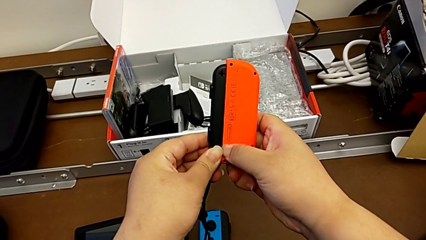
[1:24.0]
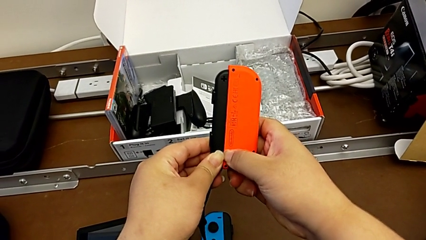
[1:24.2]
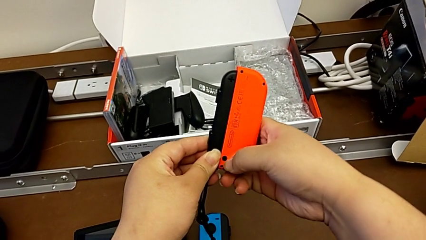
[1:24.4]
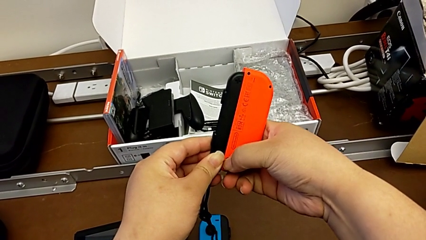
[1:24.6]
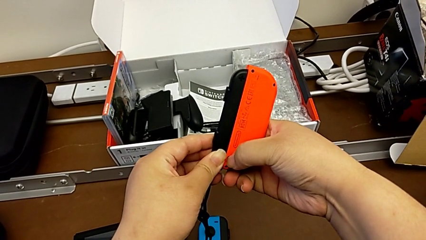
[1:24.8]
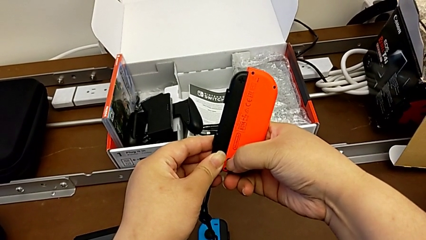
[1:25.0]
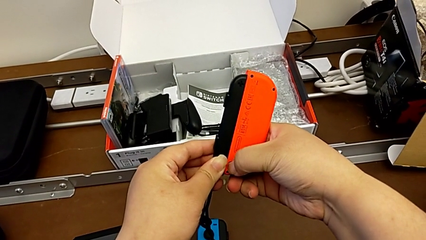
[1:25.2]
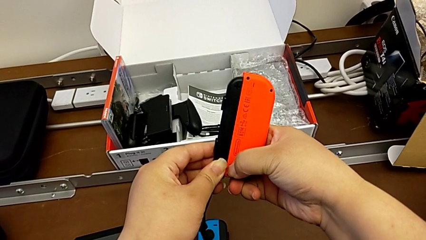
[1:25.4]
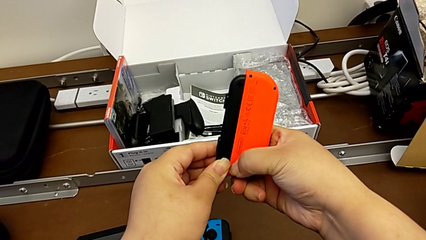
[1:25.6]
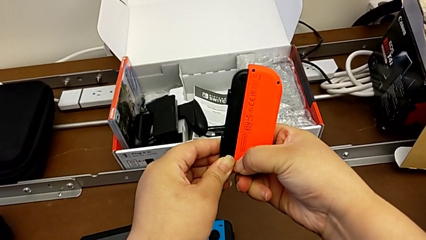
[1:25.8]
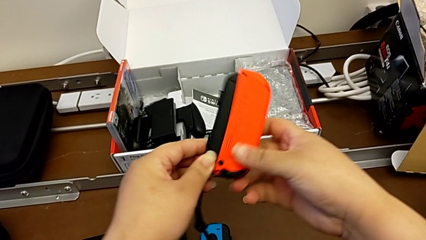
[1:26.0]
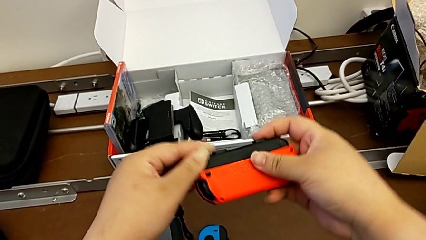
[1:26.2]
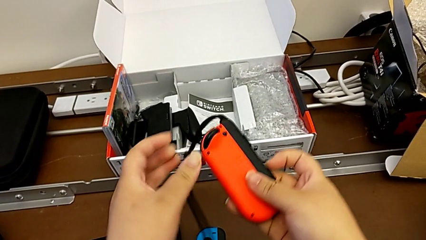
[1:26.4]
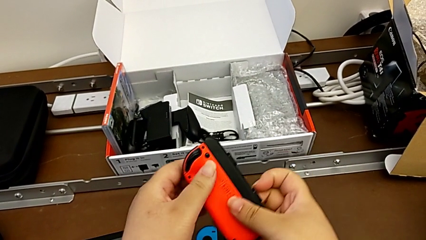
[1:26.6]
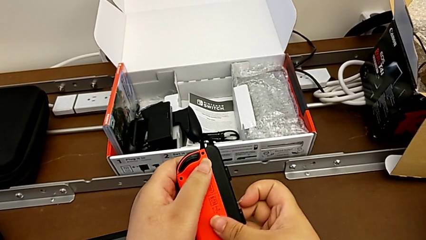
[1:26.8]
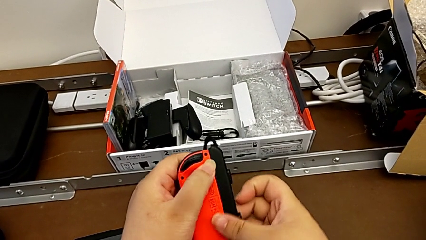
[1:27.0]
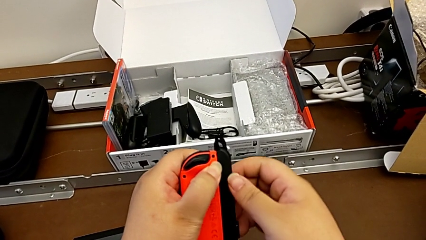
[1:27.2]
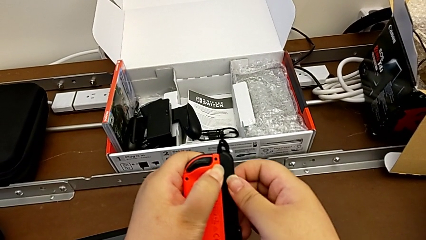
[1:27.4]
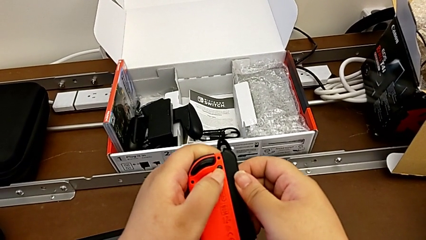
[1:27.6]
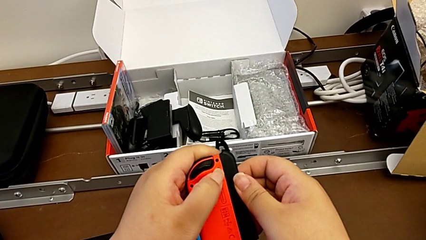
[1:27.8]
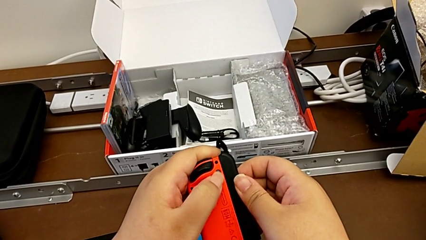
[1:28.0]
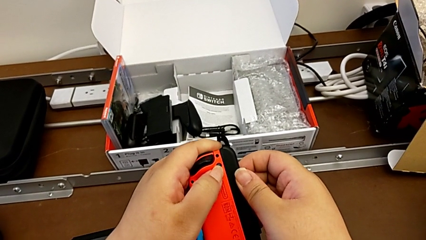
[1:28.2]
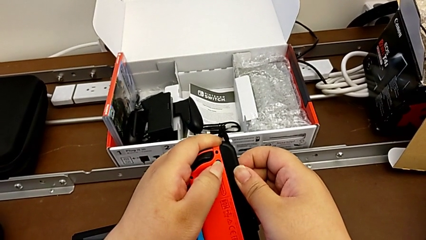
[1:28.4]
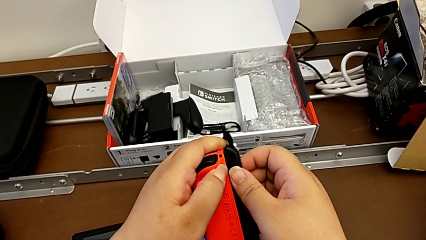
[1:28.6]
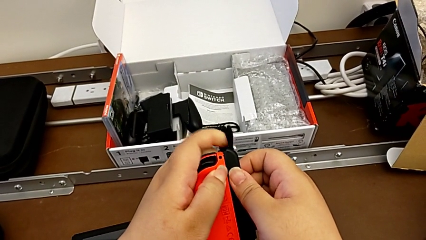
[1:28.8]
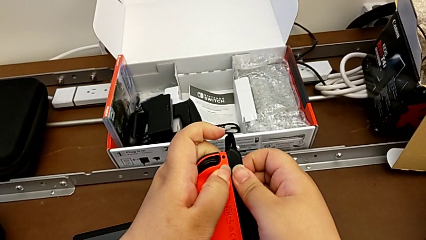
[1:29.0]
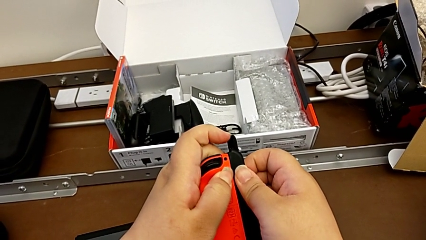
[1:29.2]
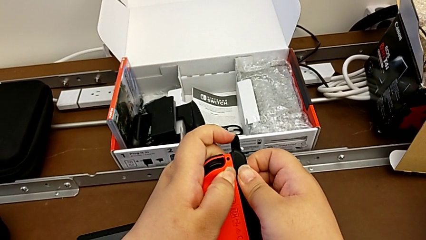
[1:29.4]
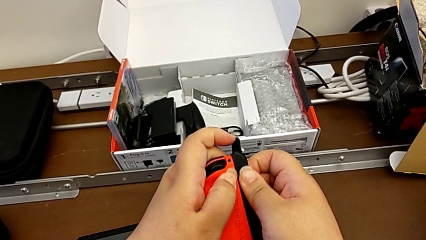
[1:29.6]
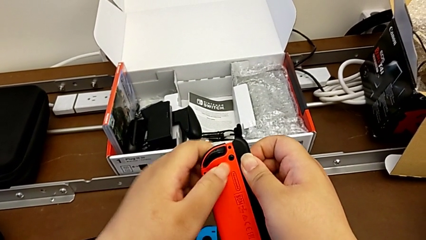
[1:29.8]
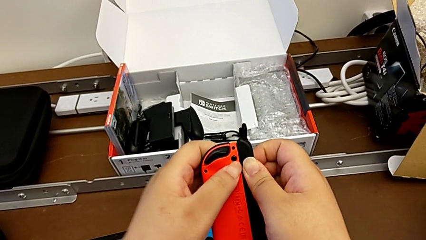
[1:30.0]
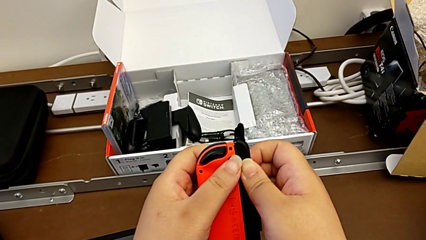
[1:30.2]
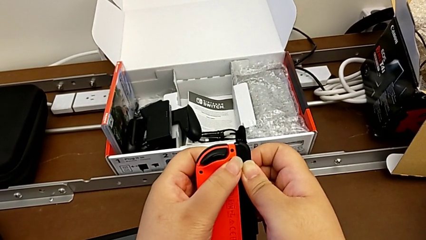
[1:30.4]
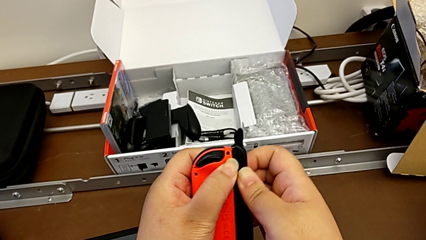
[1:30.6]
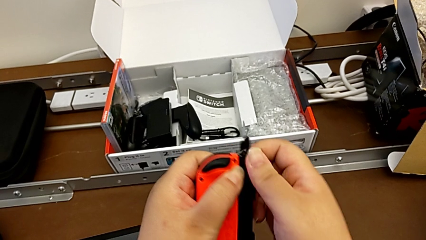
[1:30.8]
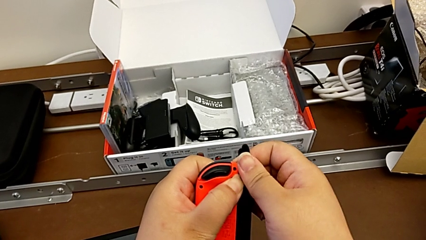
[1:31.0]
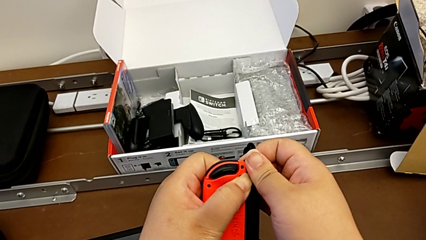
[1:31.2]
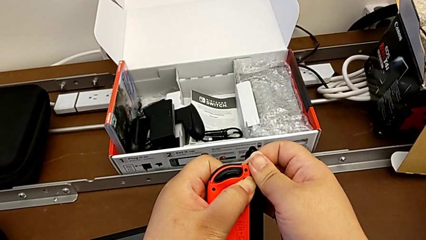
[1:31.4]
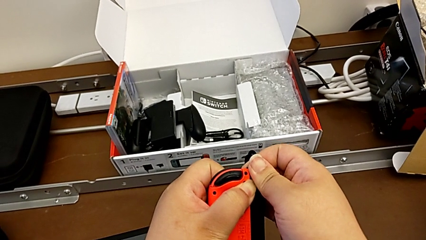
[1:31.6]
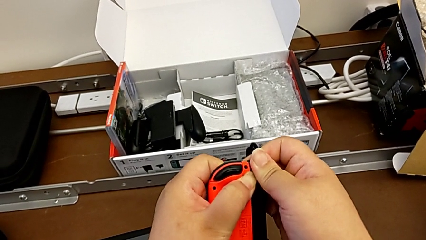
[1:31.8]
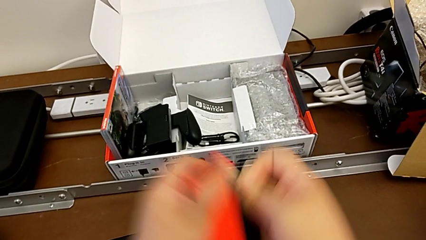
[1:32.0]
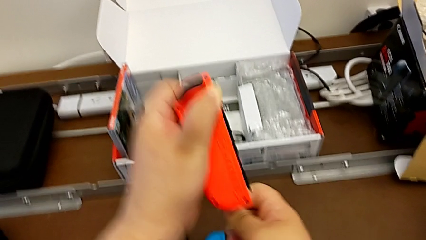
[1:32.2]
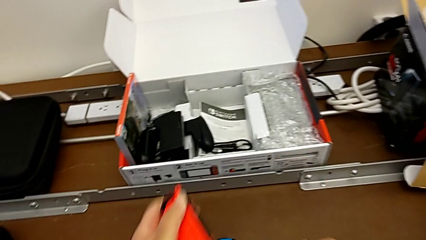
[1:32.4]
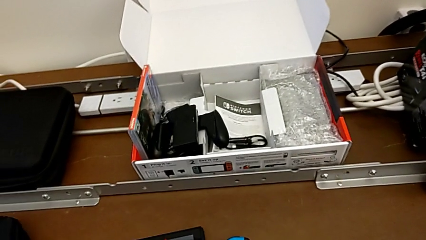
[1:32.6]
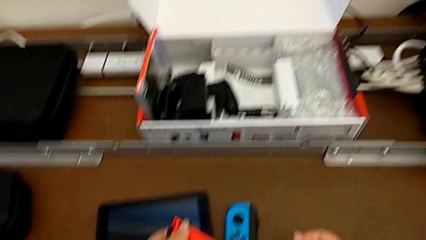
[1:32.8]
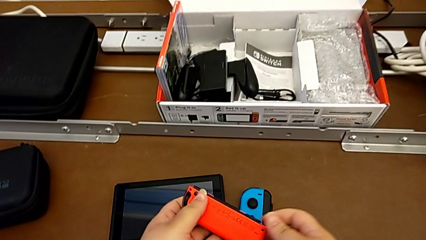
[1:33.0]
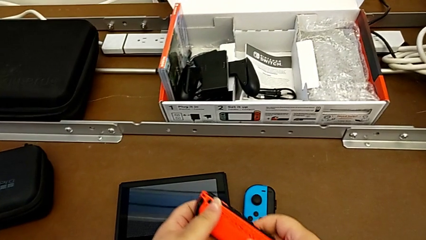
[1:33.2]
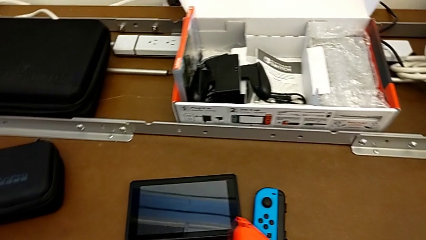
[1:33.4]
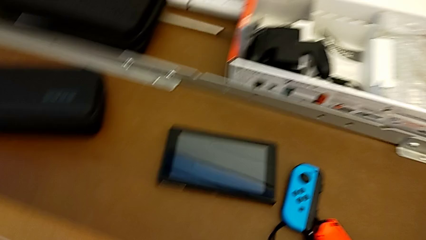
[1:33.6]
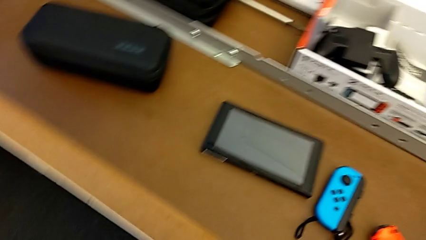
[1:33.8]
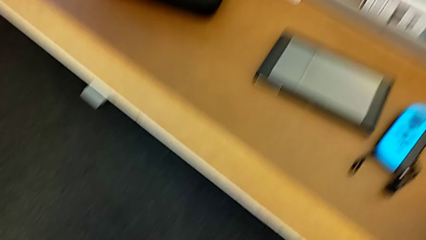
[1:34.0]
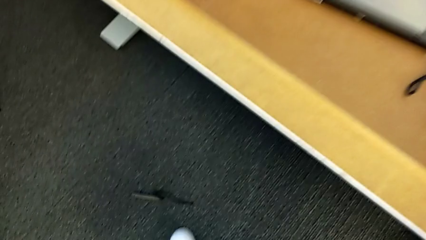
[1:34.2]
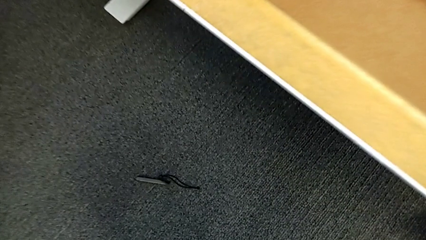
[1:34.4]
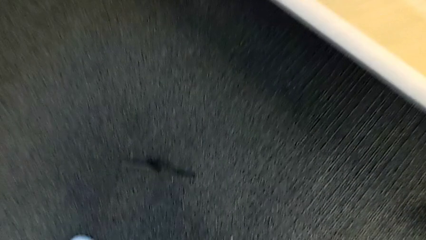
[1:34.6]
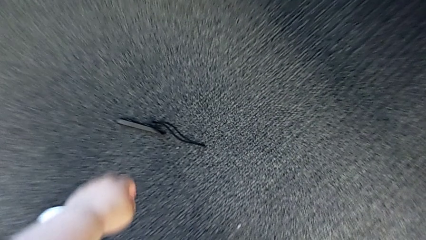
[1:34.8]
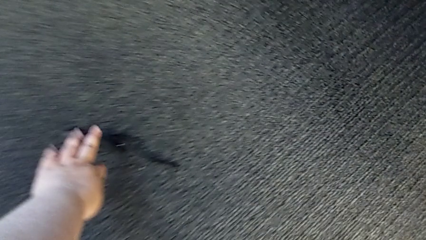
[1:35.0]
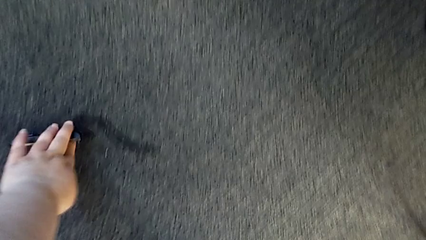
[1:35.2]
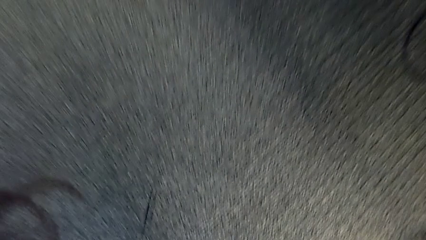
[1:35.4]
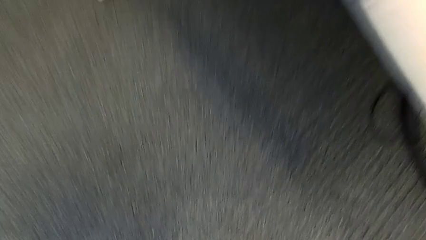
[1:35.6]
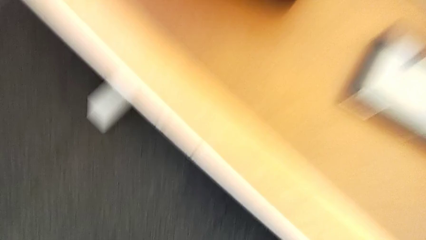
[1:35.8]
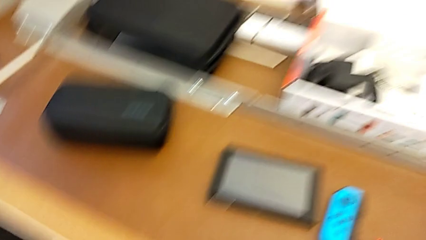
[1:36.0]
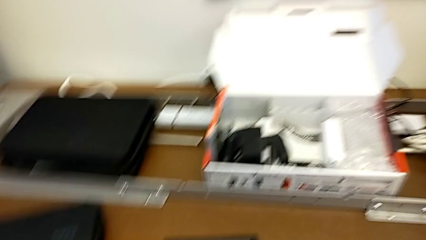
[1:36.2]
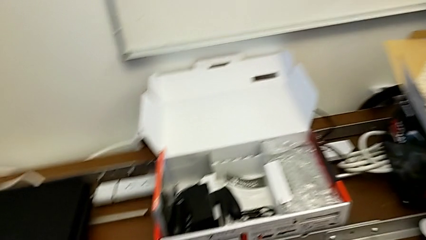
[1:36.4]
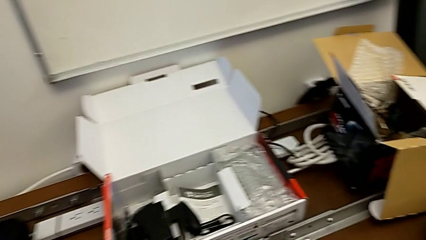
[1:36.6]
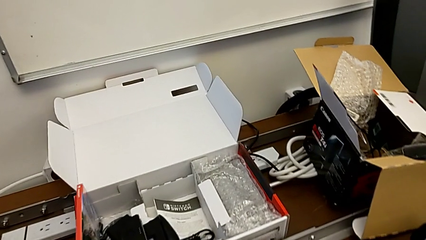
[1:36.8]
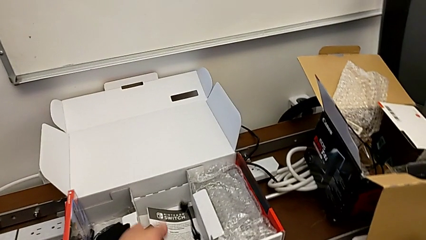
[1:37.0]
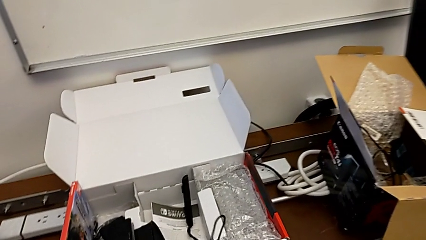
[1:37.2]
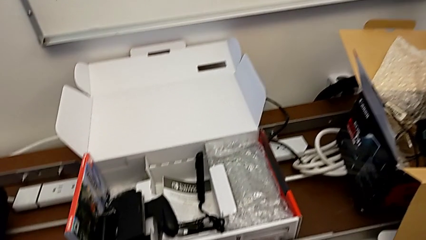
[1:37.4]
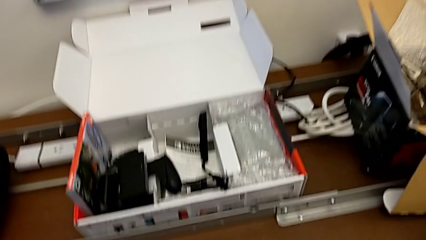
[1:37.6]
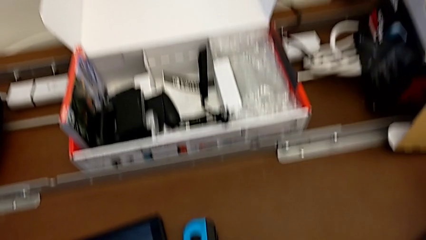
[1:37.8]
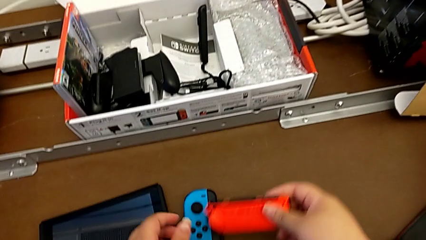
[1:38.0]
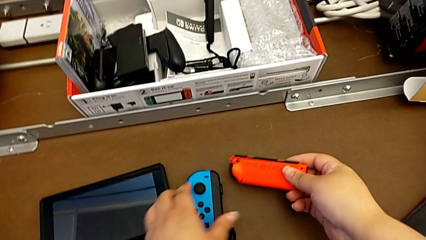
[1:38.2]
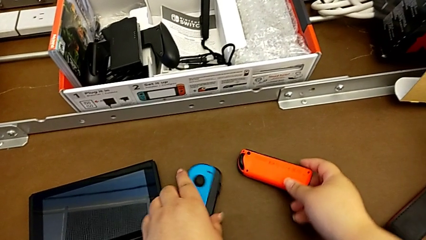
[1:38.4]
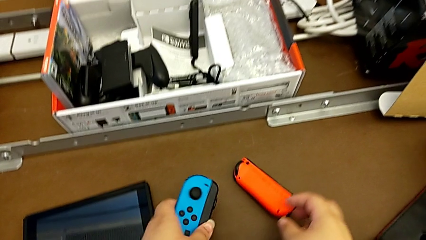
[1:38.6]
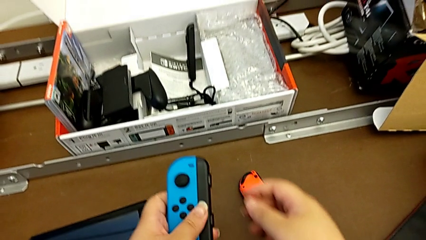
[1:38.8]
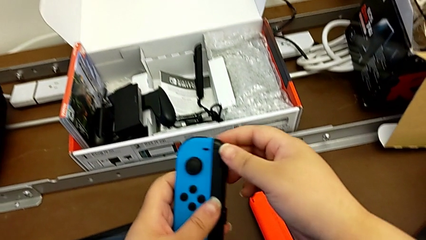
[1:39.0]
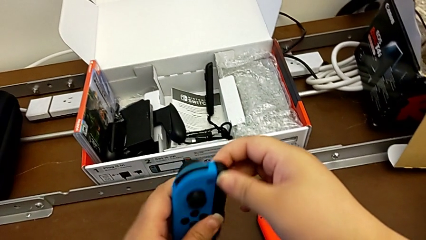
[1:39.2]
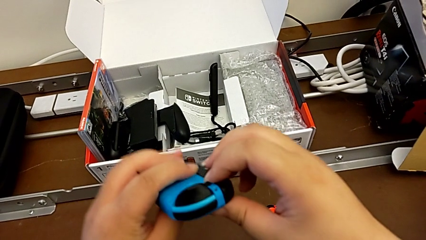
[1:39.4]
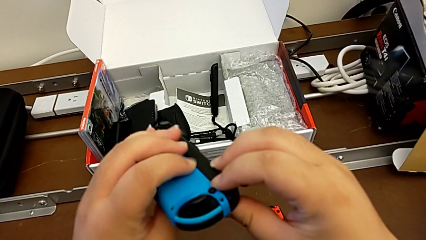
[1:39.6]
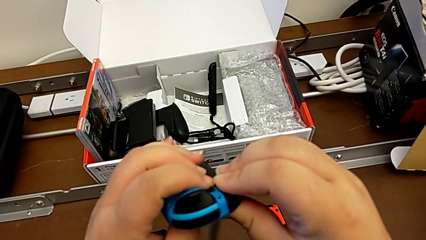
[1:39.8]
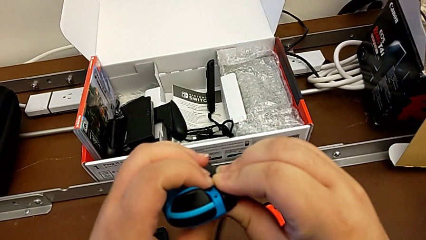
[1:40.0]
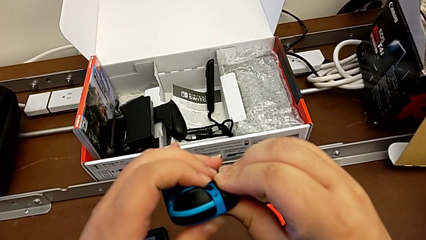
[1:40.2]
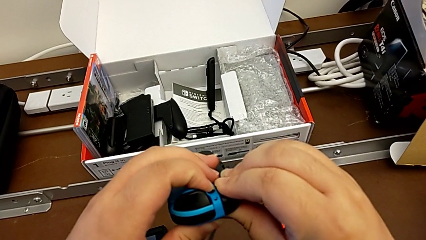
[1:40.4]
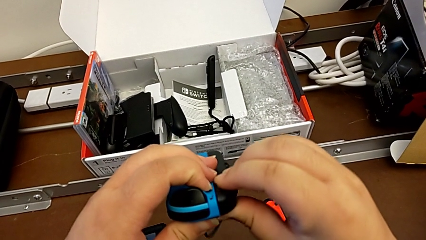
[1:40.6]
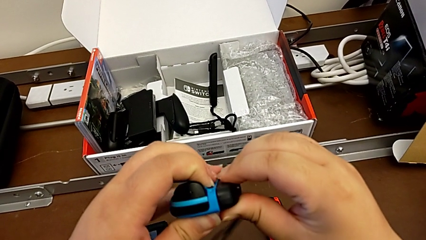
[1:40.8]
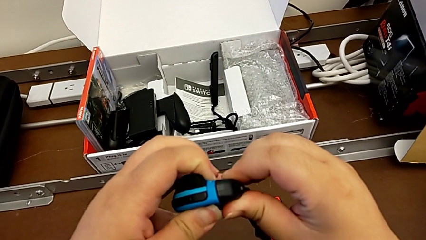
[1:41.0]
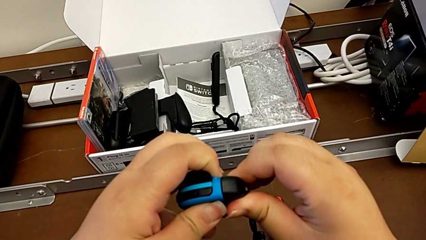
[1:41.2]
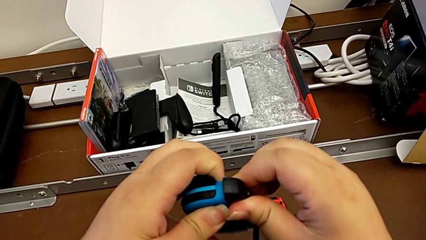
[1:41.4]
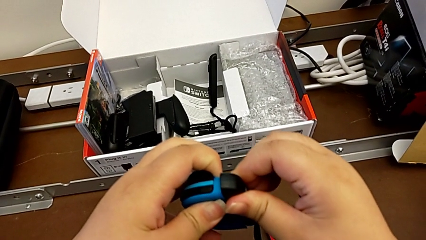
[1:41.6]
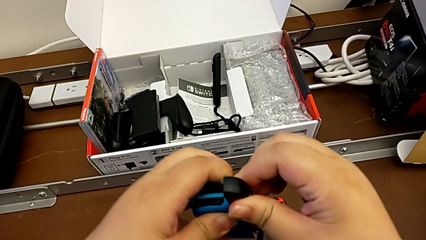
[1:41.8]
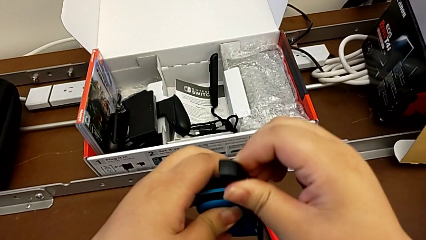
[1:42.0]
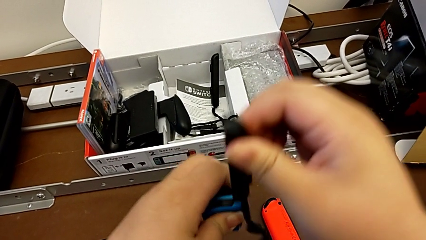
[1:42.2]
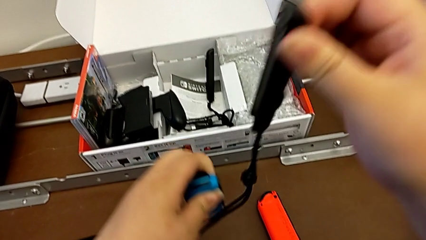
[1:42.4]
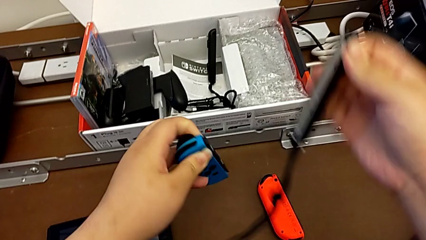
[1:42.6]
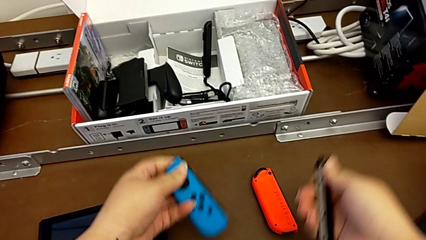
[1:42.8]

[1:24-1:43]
The camera wearer is changing the two Joy-Con controllers into handheld mode. They press the button, rotate the red Joy-Con controller, press the button, withdraw the first Joy-Con strap, lift it and drop it. They flip the blue Joy-Con controller, press the button and withdraw the second Joy-Con strap.
